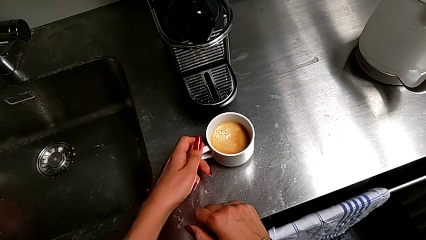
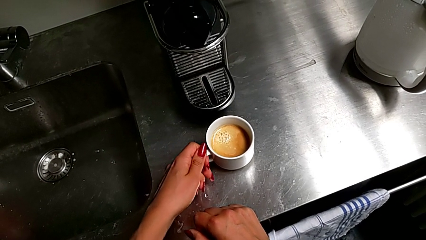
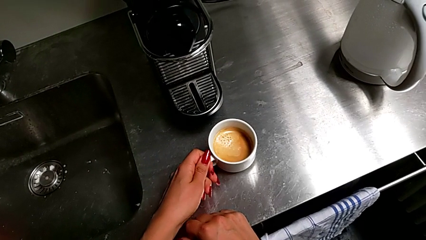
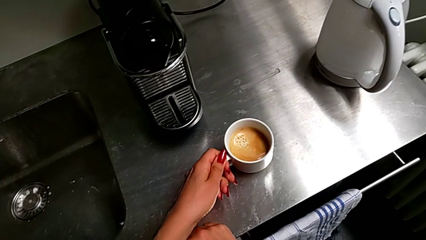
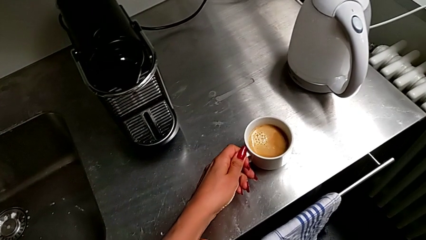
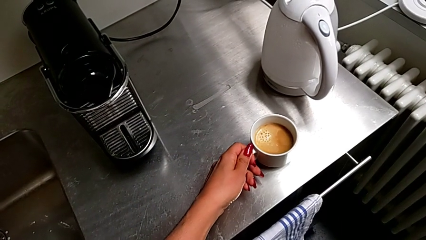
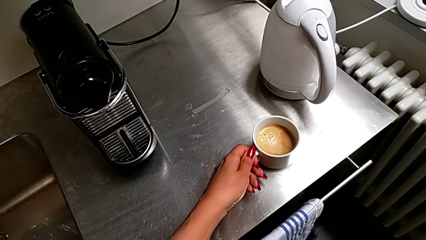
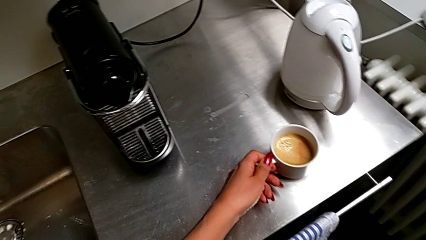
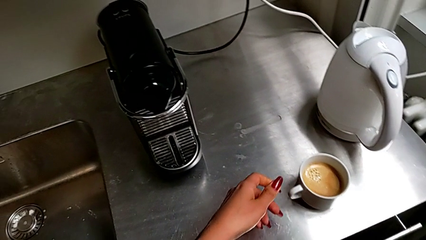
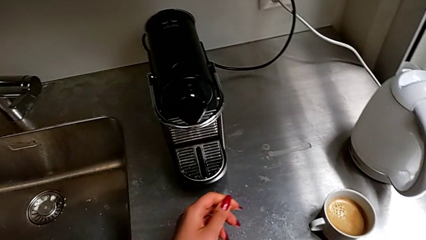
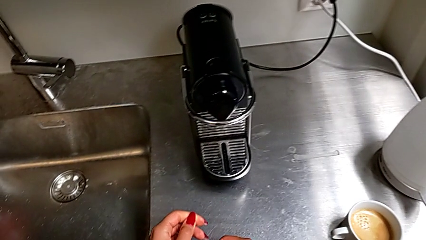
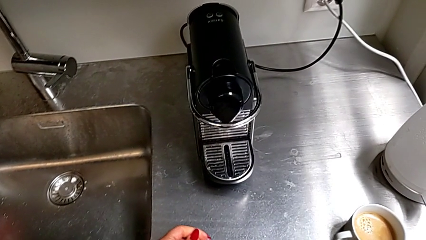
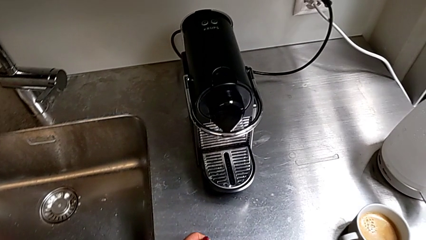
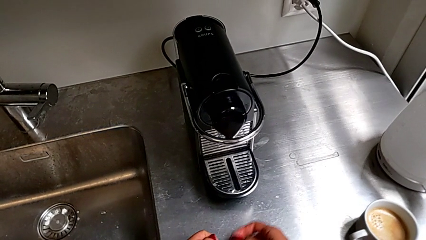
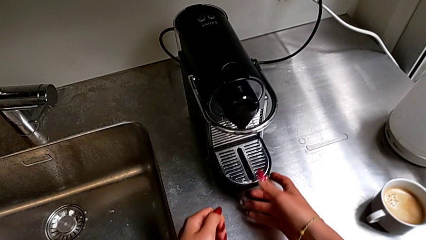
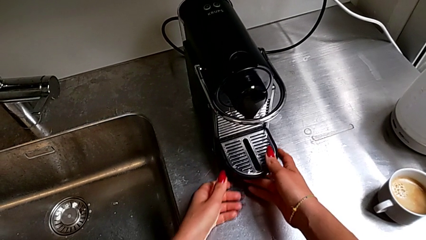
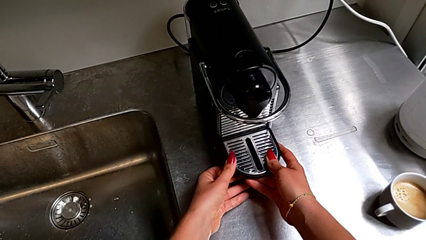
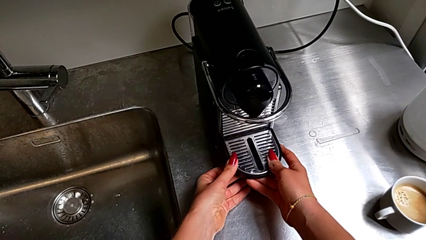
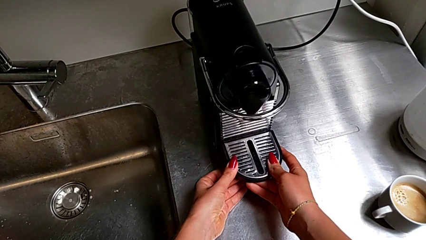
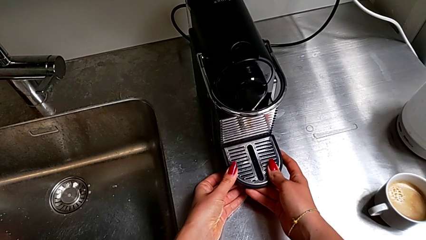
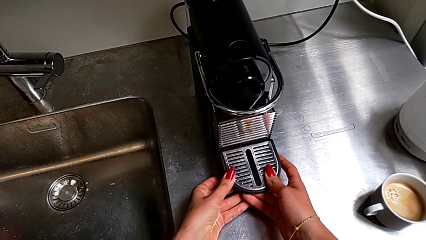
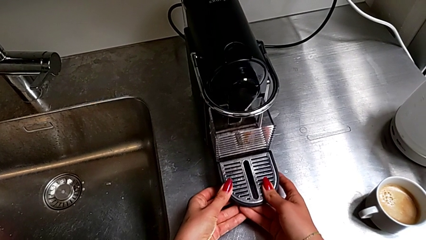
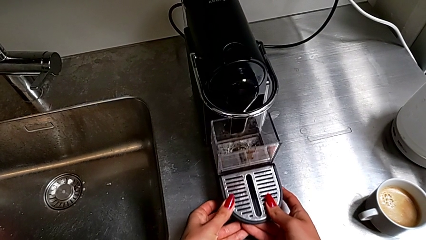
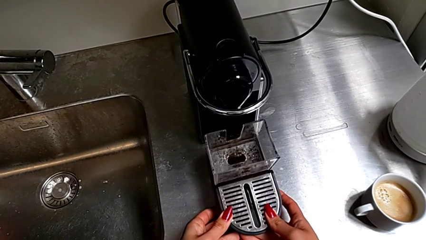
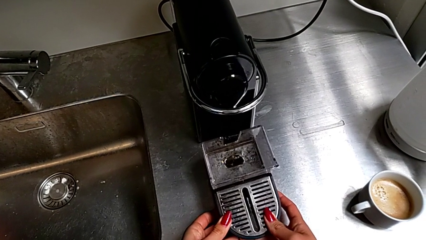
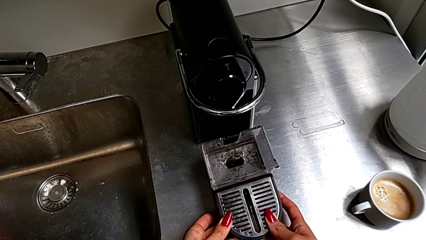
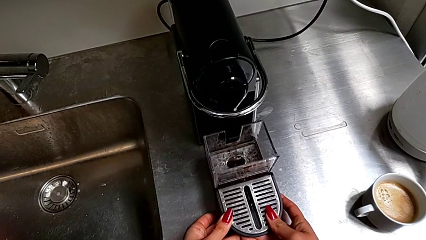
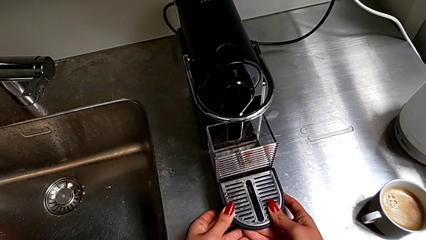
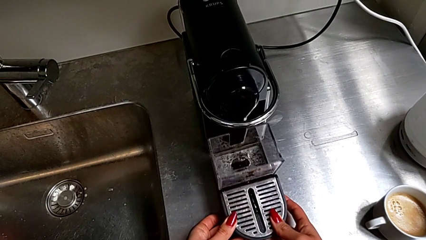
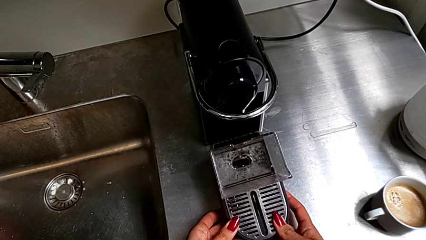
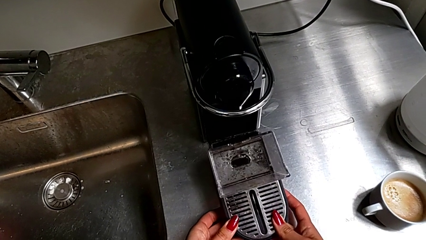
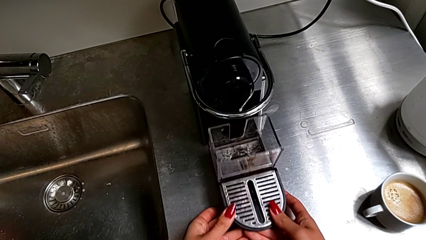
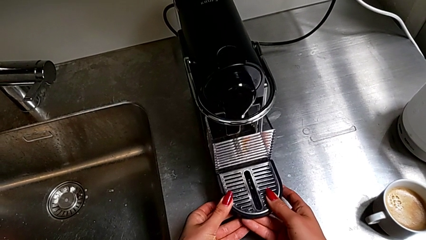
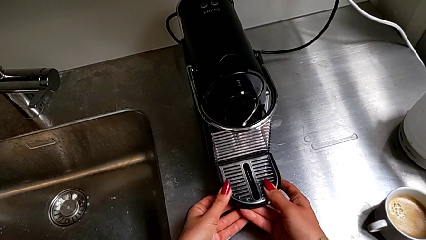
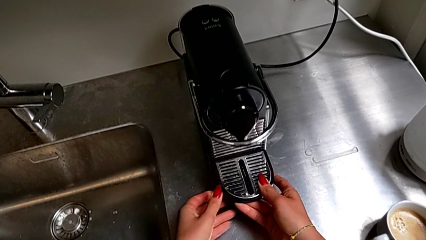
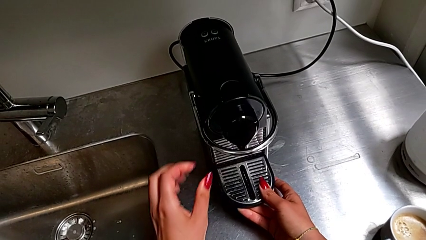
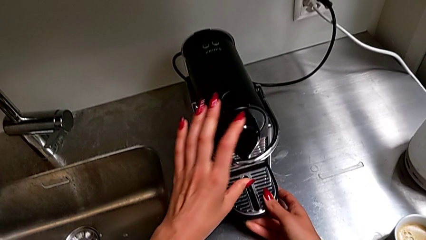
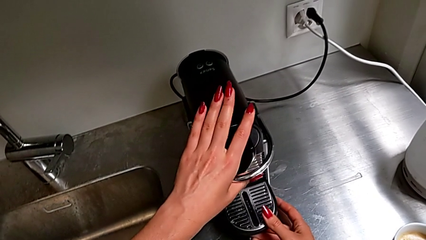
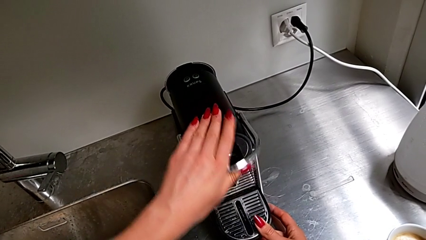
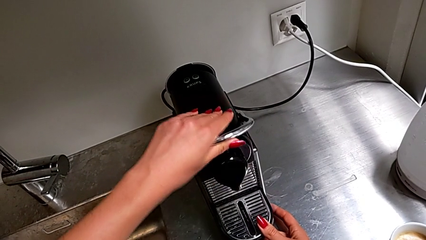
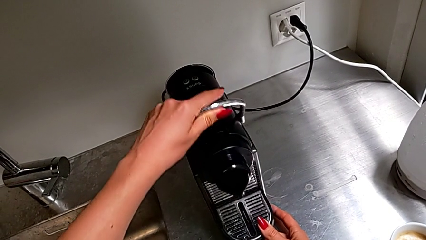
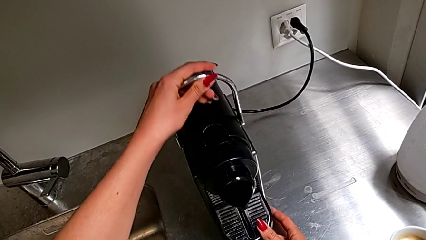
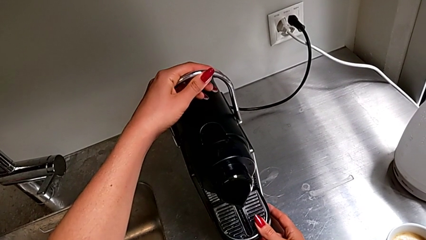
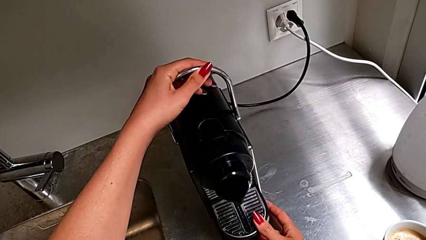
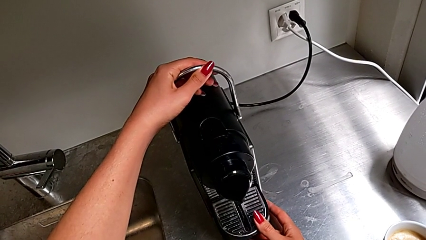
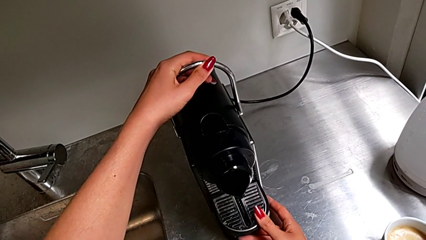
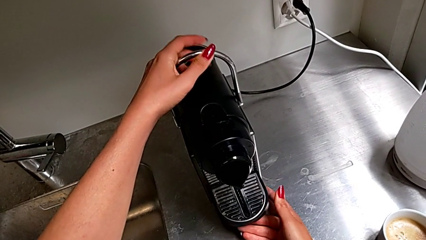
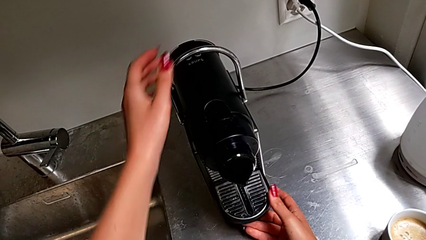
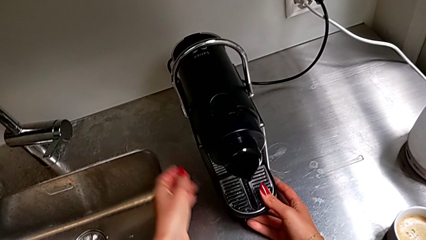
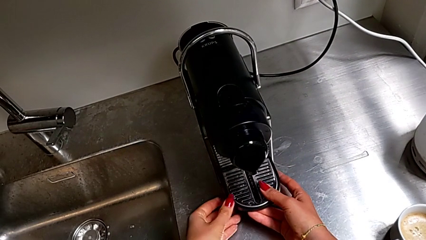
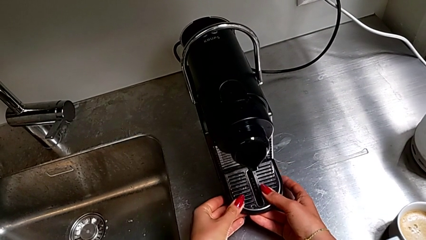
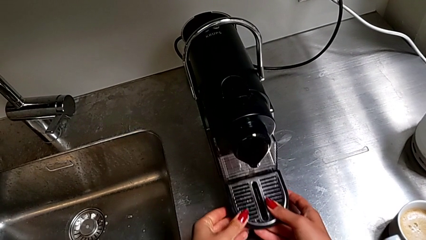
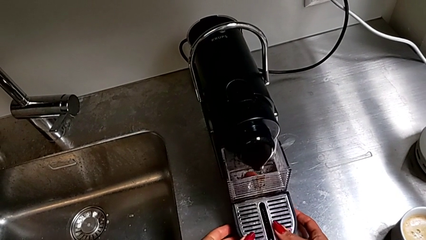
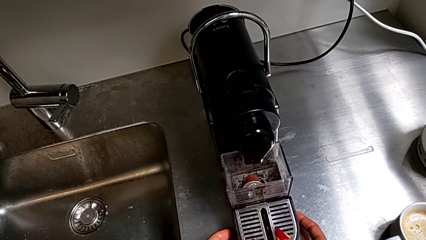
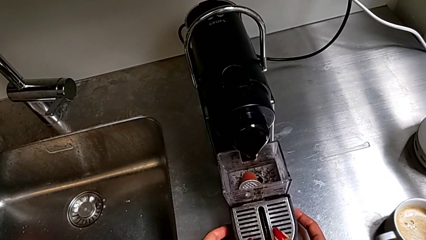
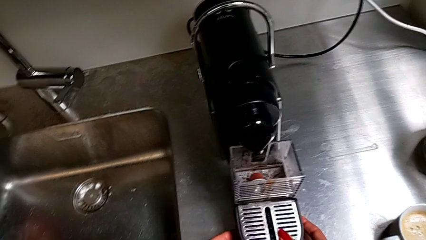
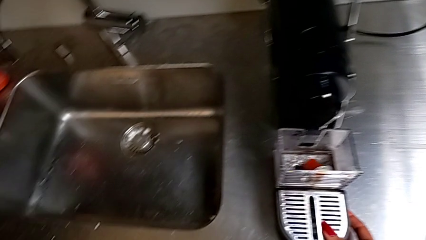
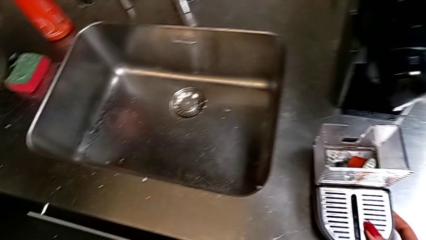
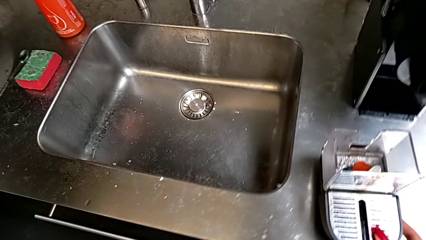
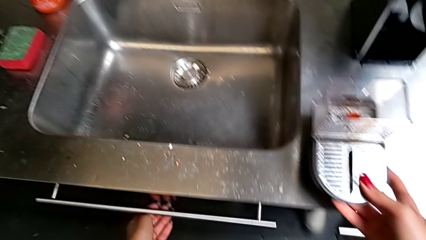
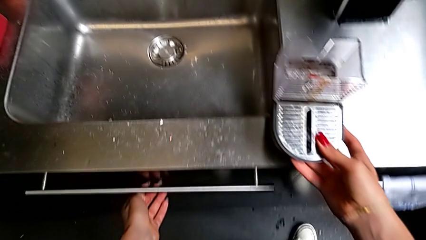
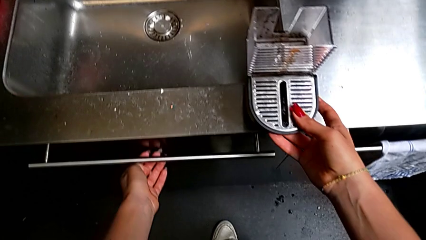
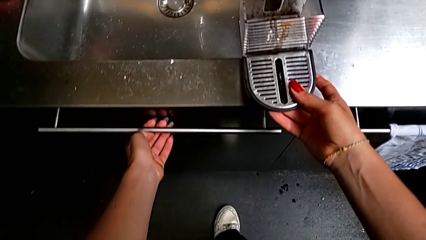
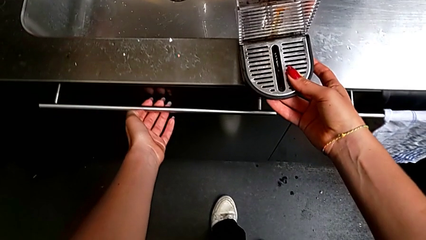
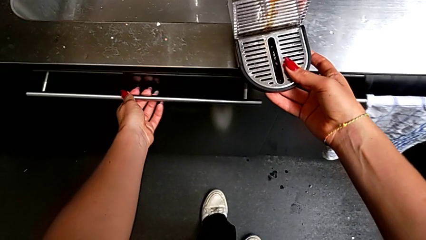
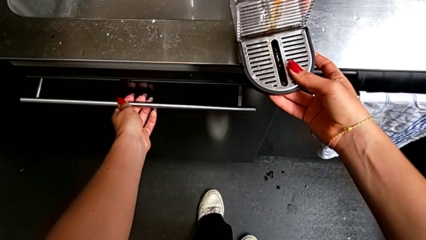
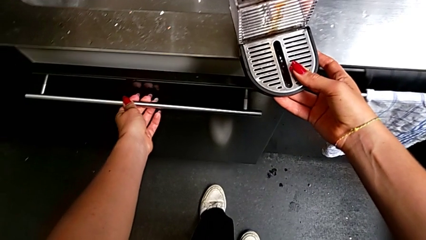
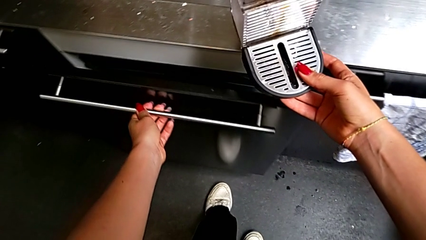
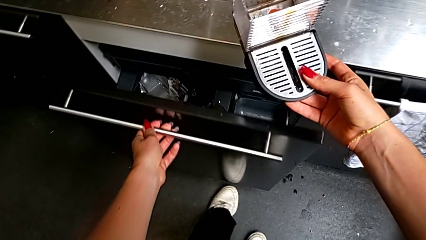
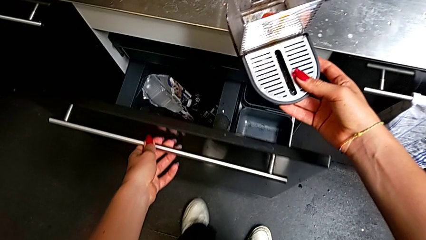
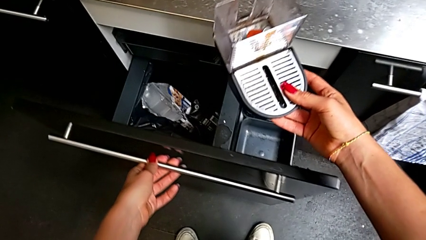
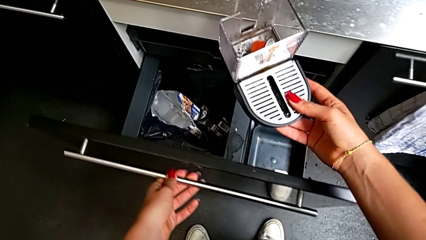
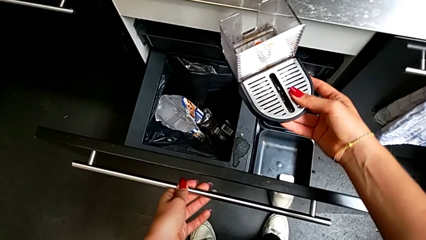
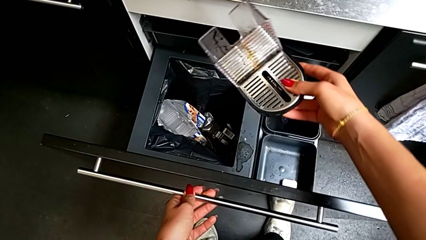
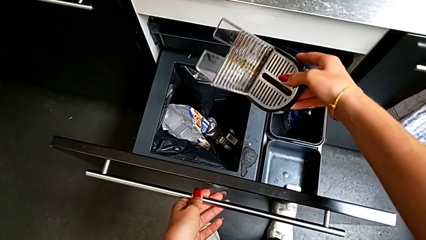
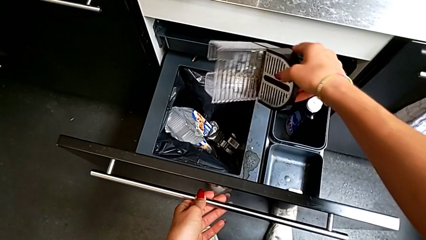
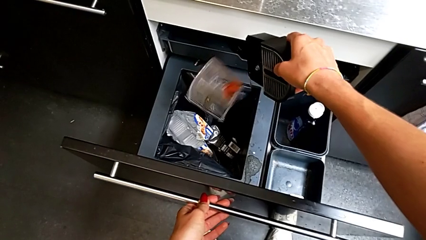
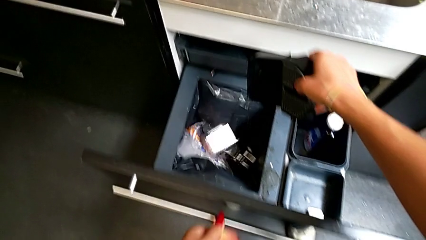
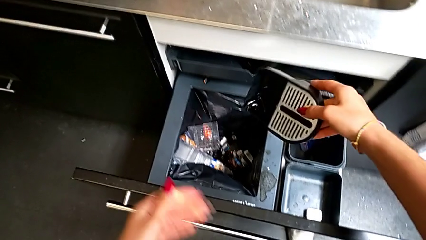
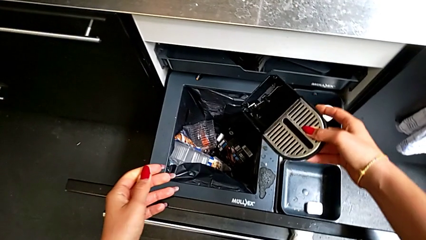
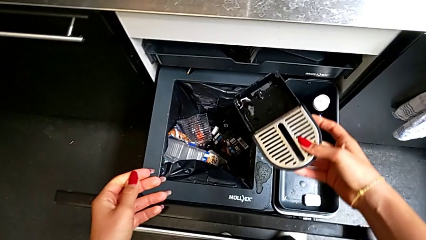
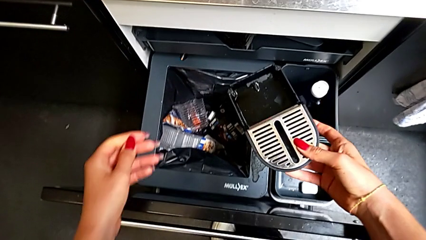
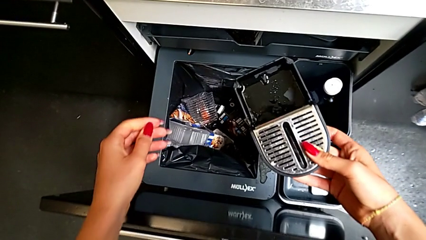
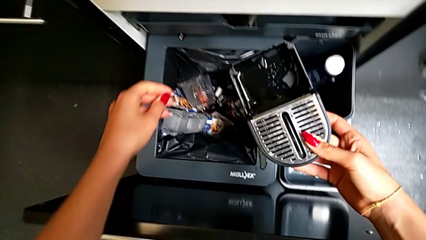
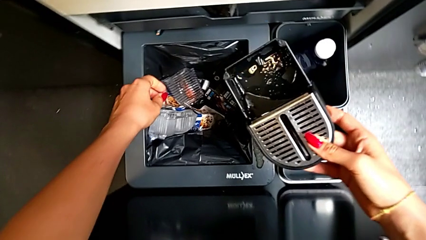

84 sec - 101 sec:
The camera wearer is emptying the container of capsules. They grab the cup, withdraw it, pull the bottom drip tray, insert it, lift the top handle, withdraw the bottom drip tray, open the bottom garbage bin and empty the capsule container.
